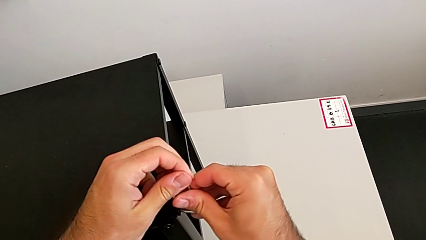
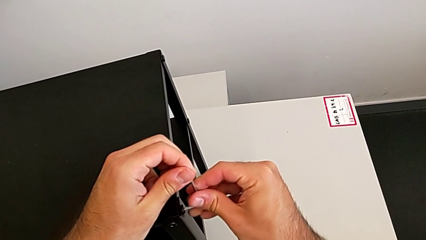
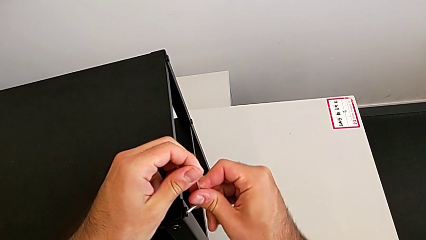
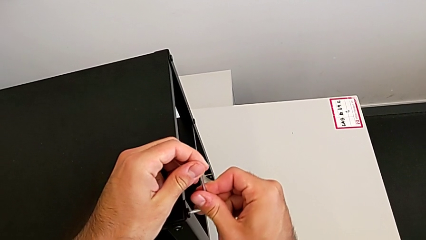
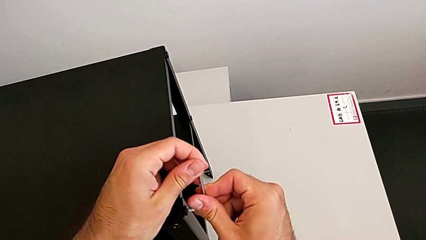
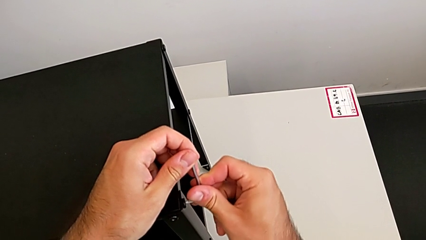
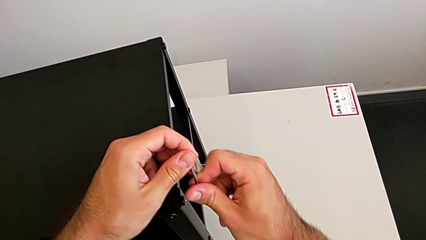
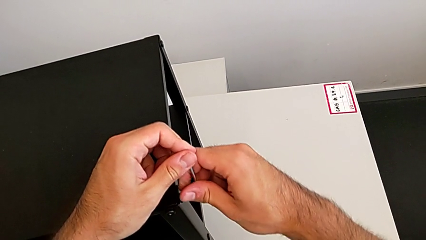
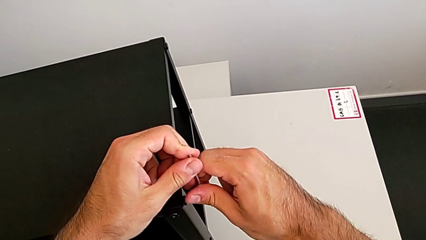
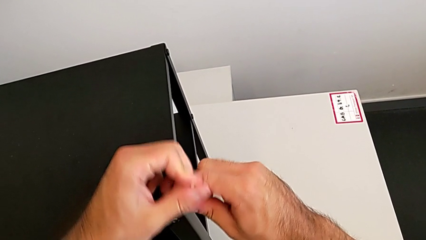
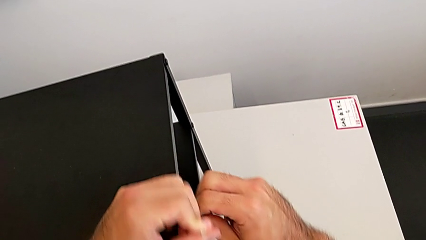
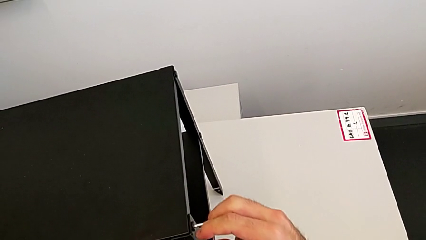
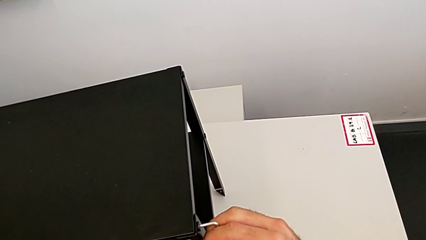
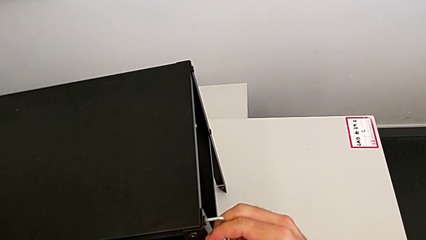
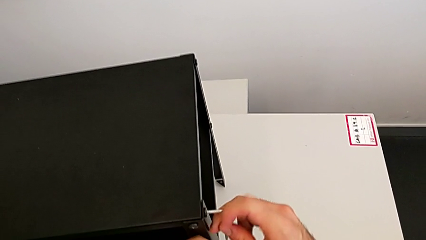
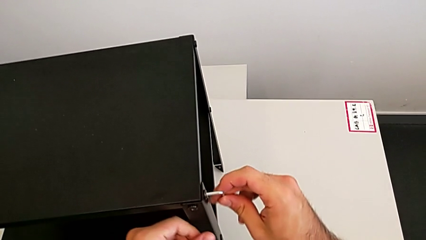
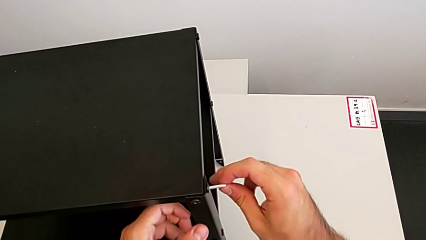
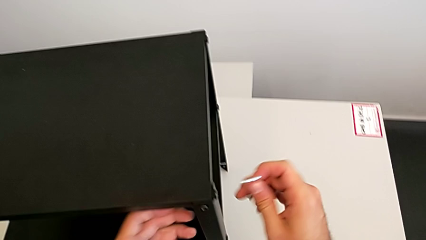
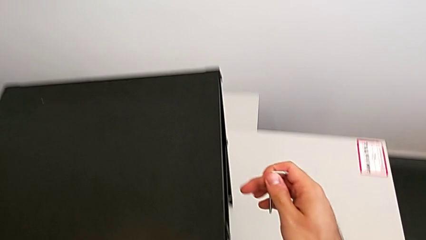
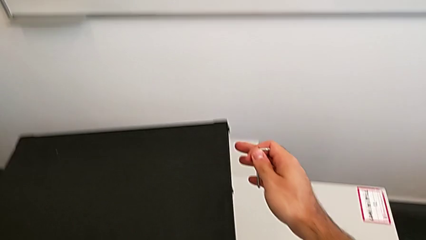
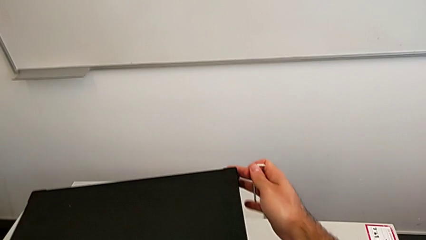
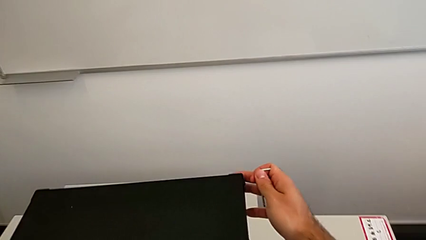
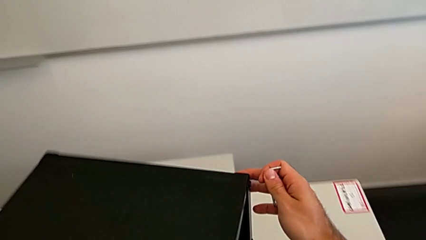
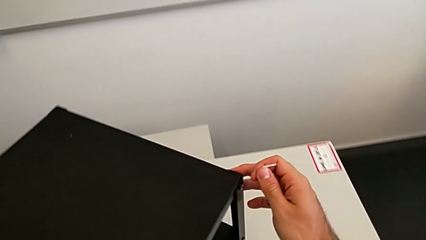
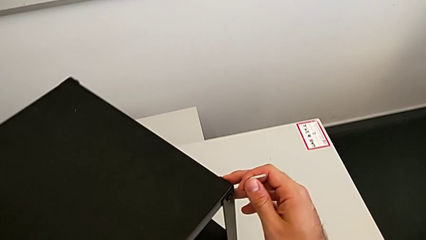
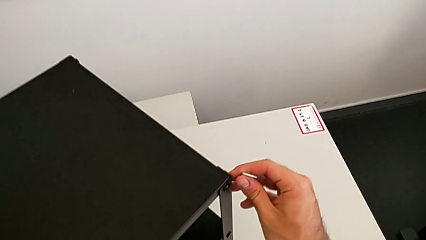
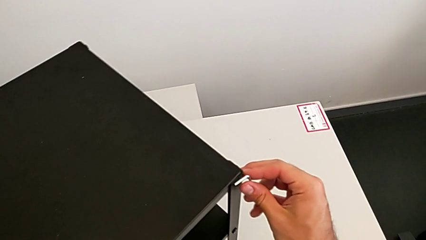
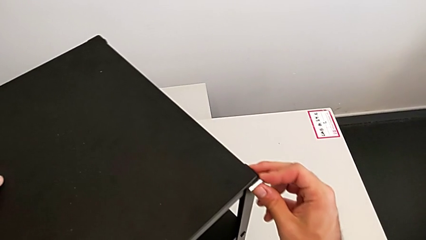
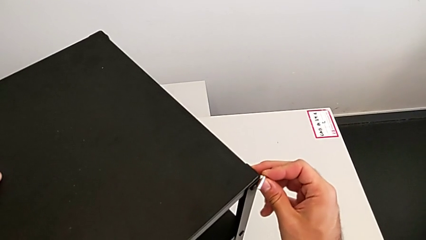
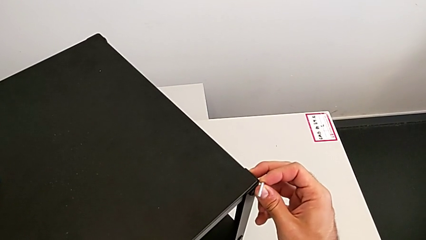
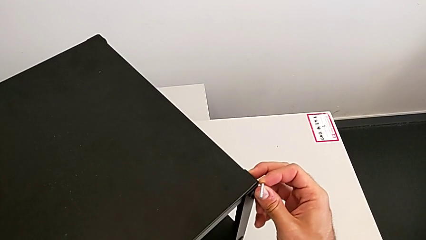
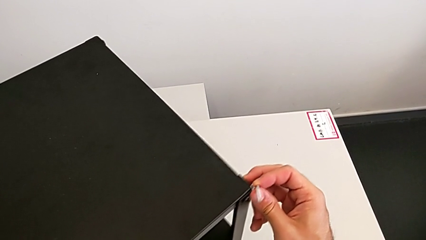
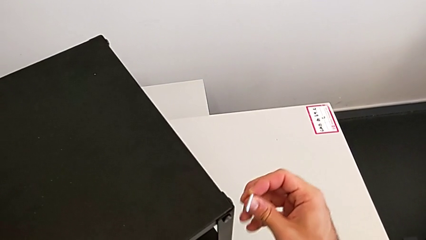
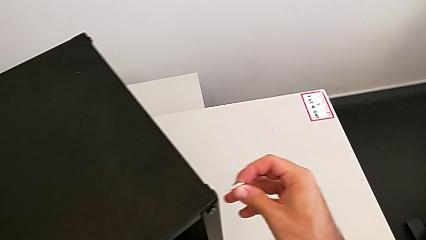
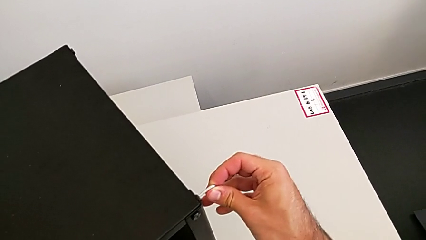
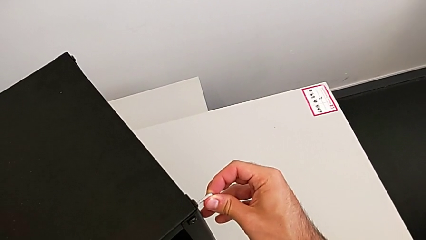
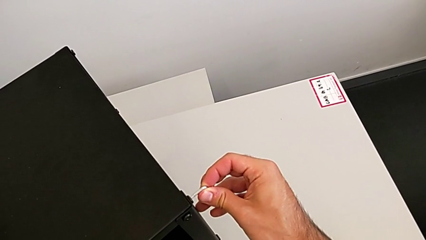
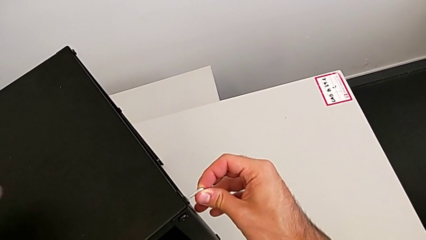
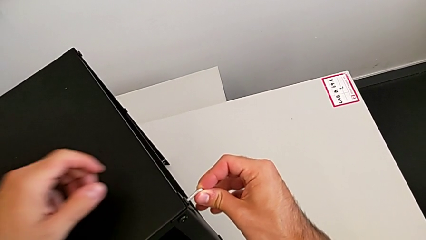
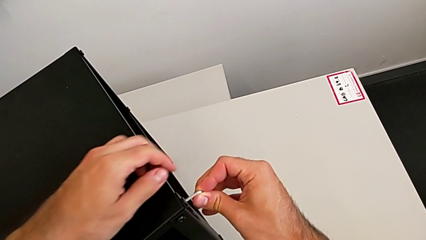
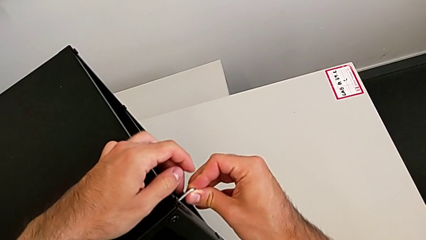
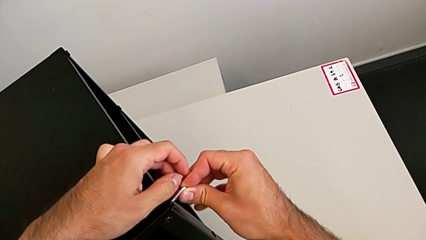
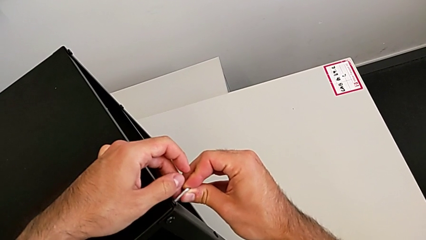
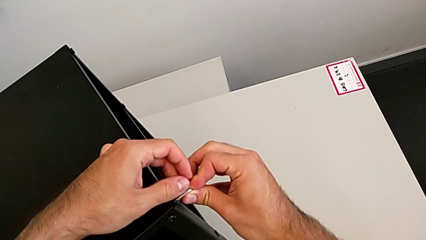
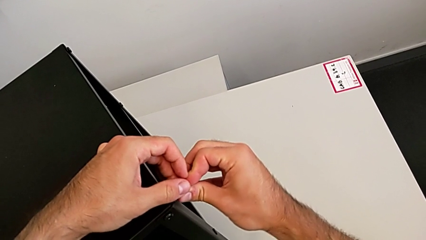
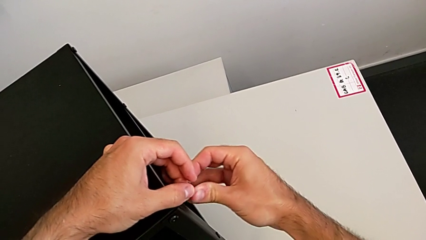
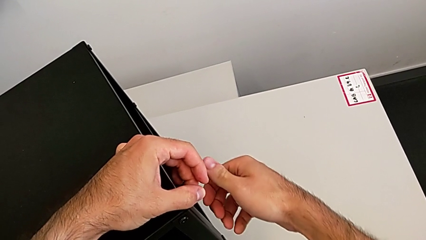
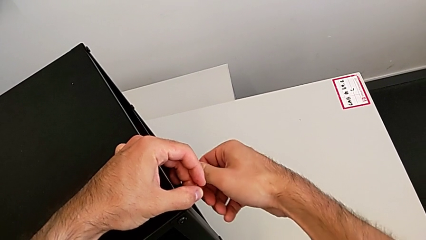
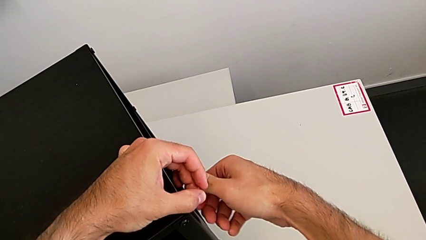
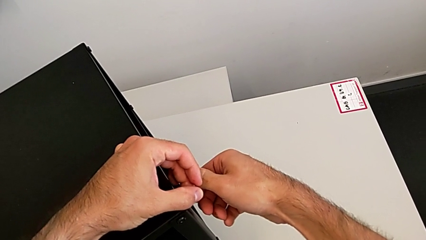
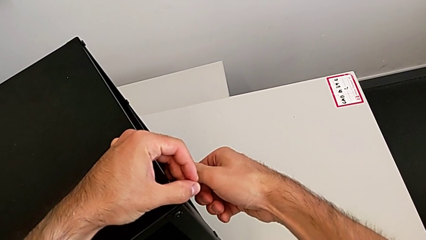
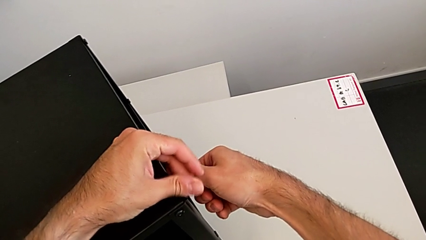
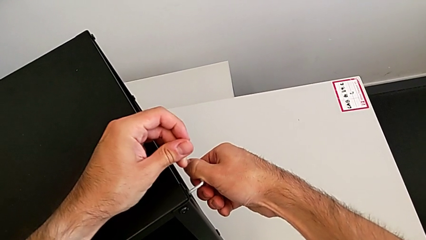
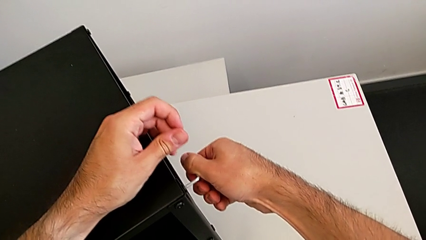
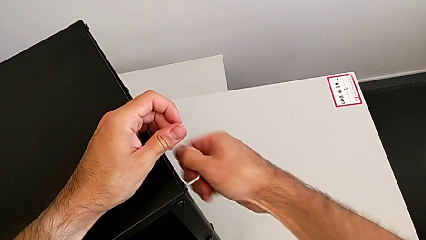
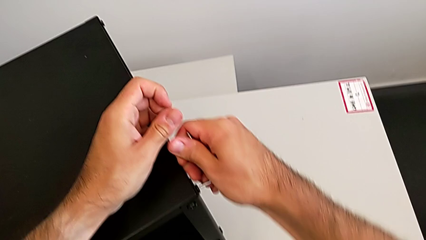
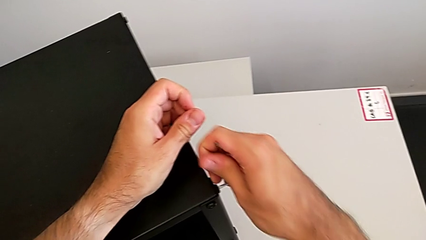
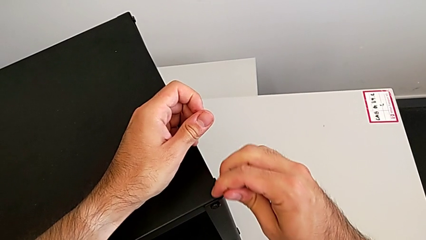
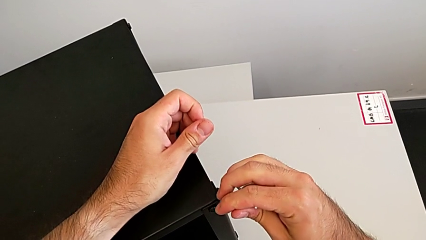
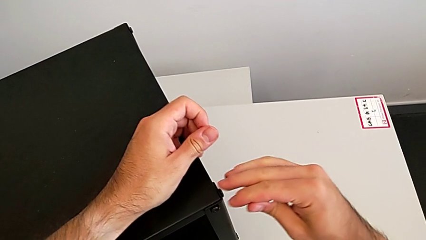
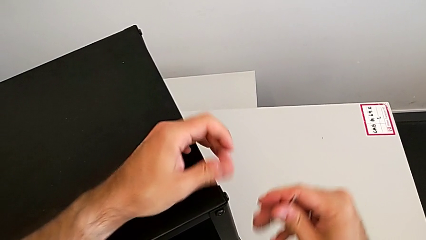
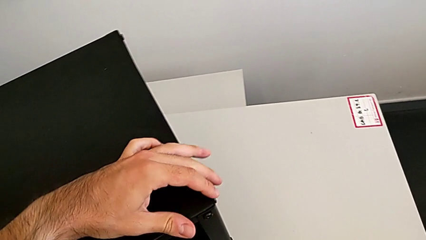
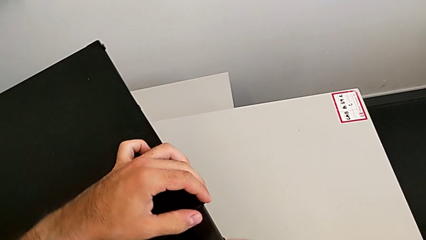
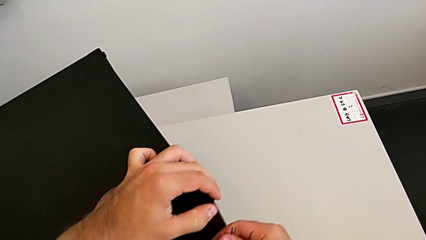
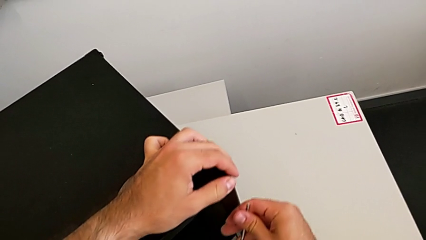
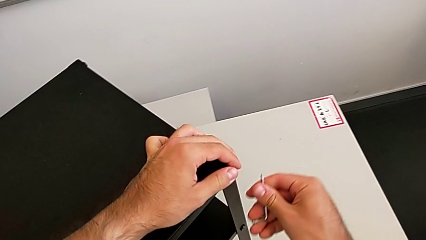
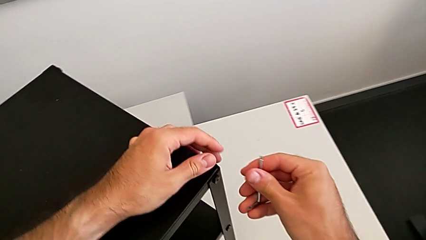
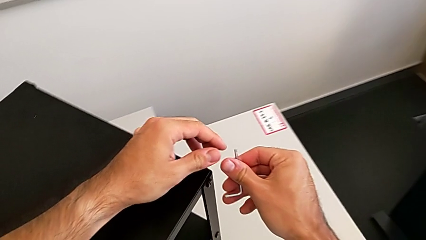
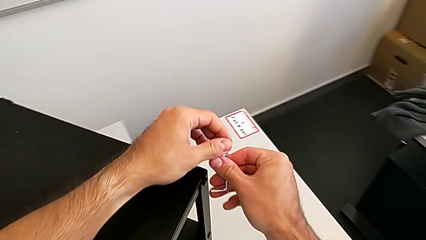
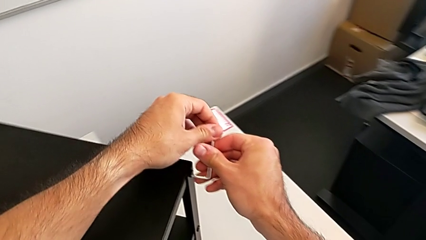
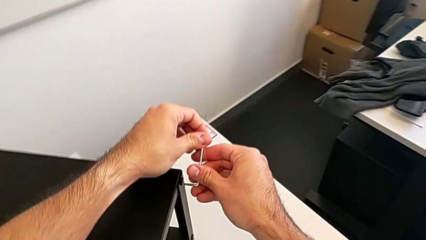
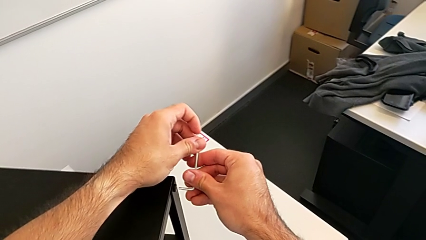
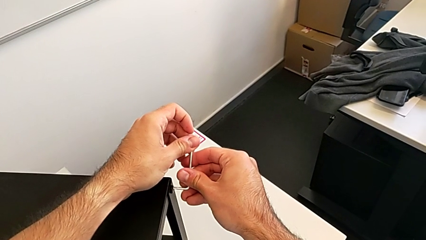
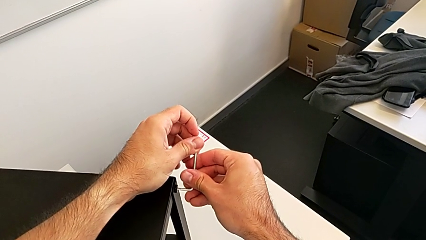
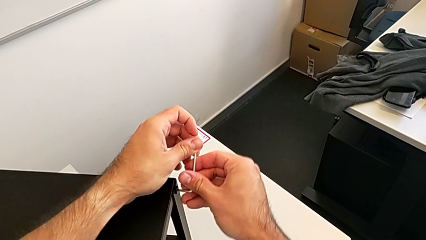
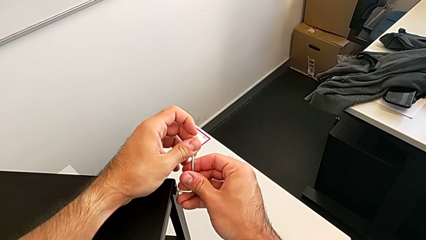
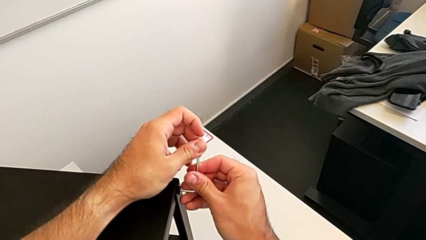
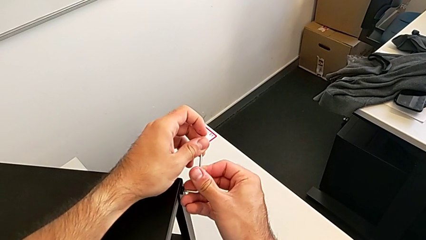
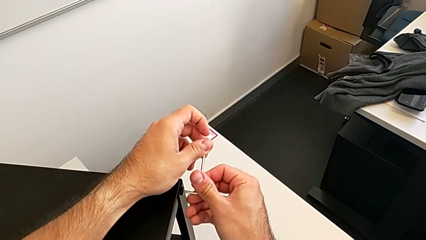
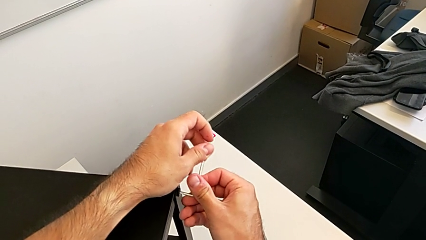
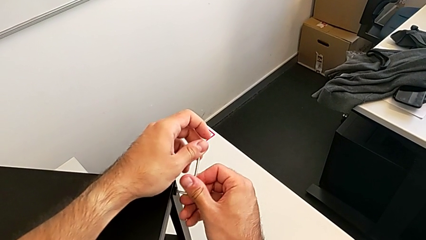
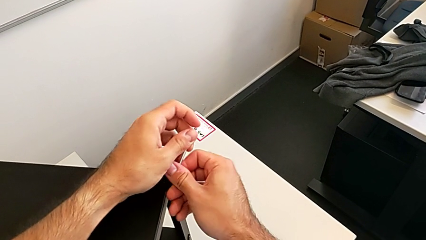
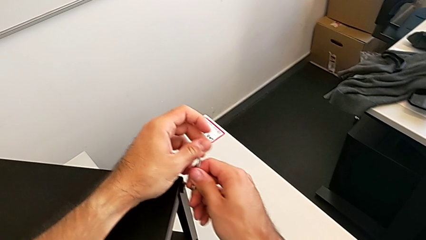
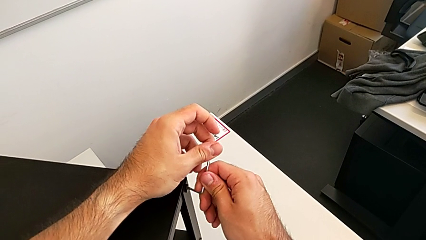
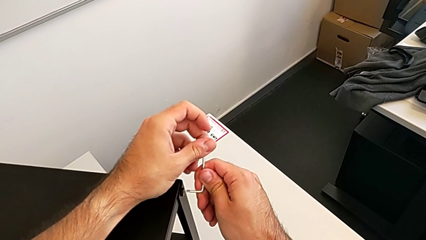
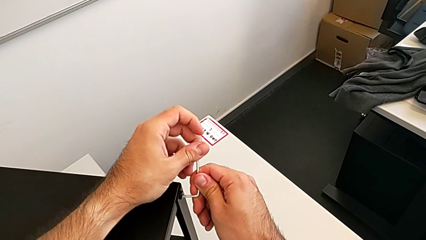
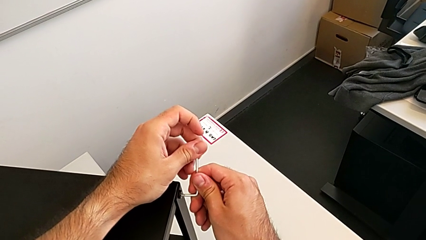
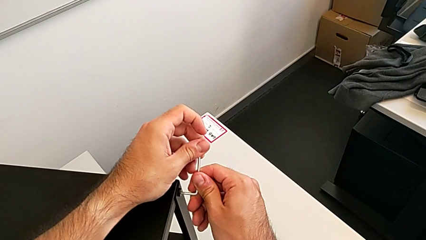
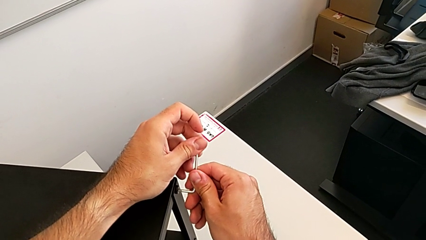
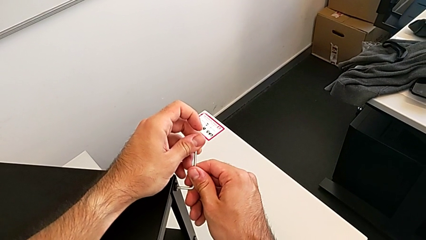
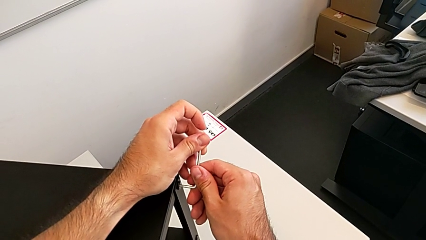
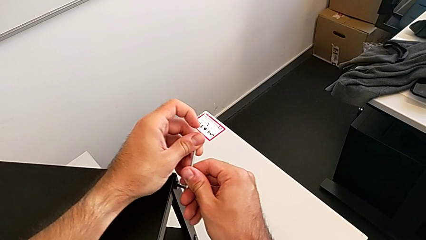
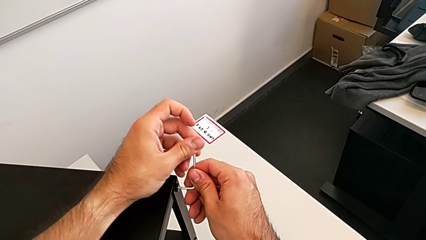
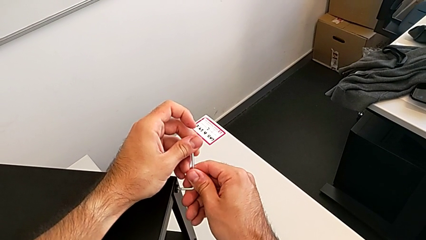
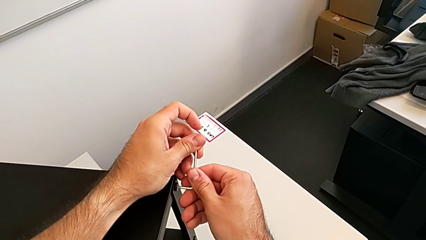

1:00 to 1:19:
The camera wearer is unscrewing the top shelf. They unscrew the hex socket head, withdraw the Allen wrench, rotate the nightstand, insert the Allen wrench, unscrew the hex socket head, withdraw the Allen wrench, rotate the nightstand and insert the Allen wrench.
